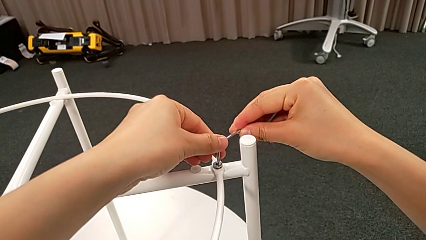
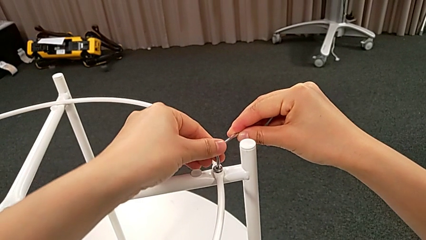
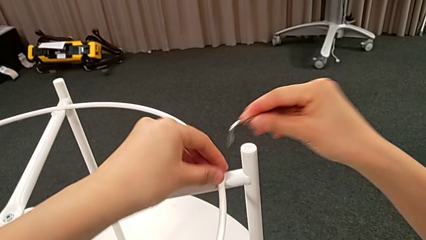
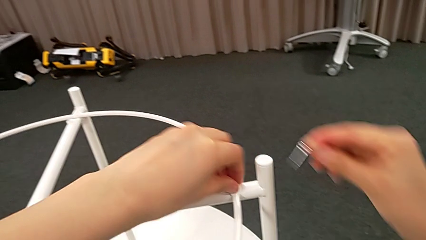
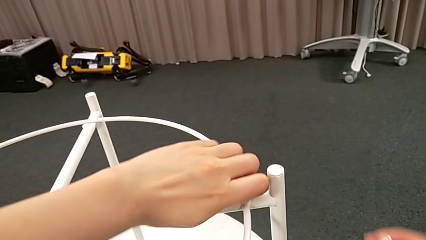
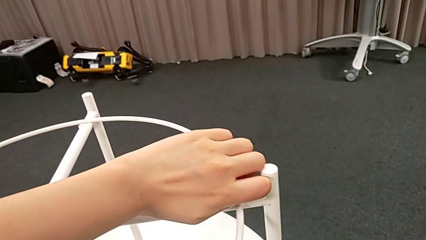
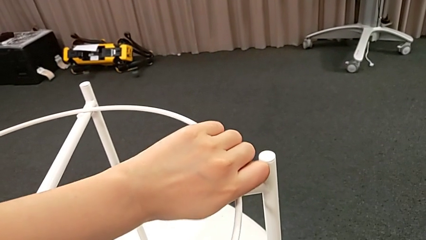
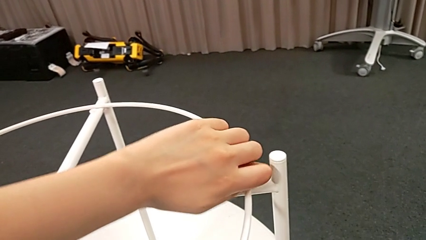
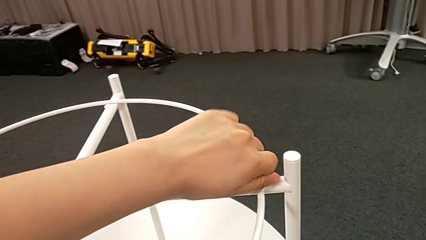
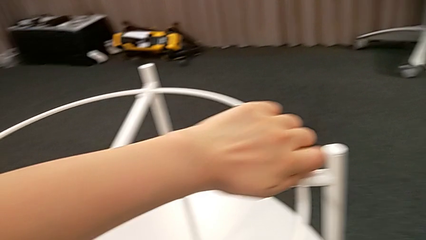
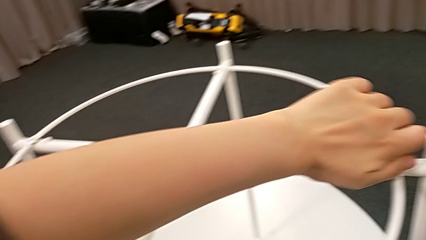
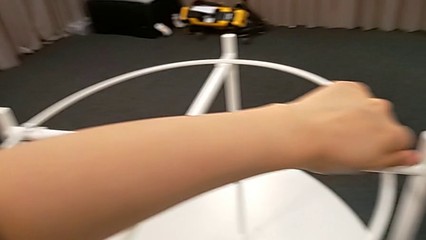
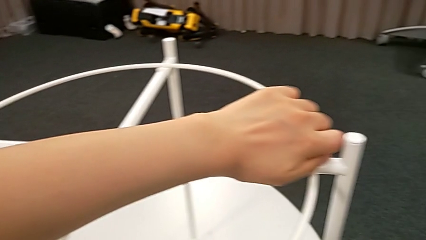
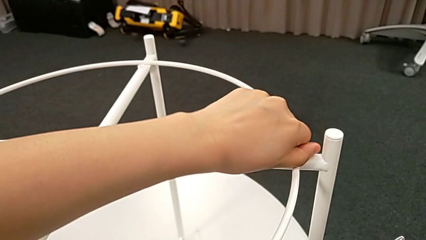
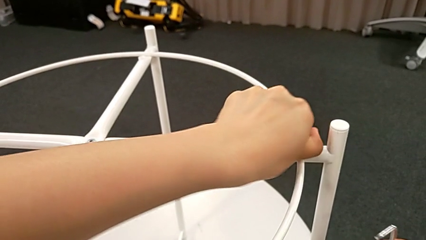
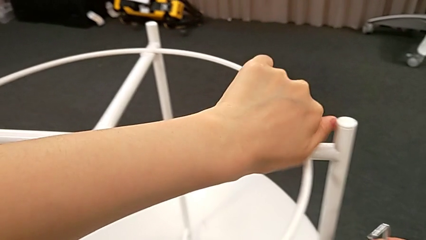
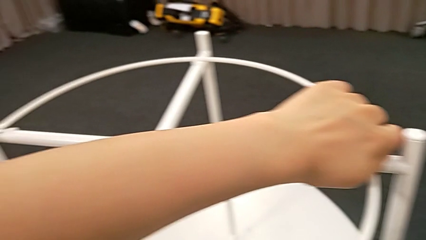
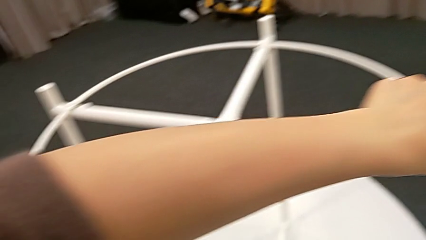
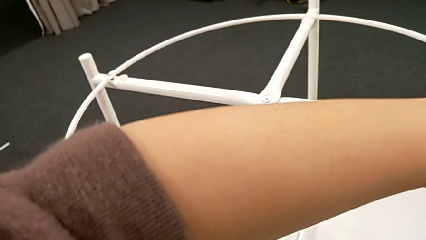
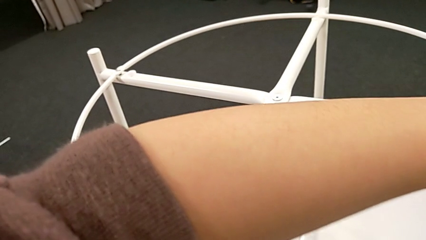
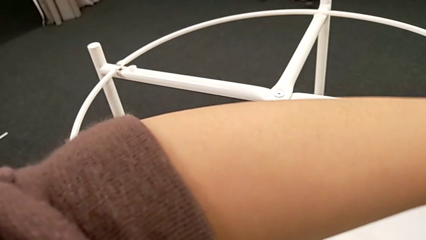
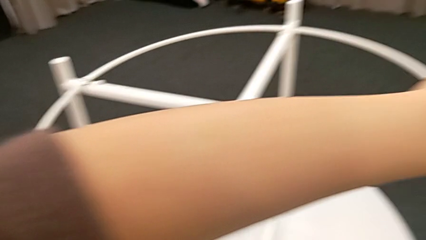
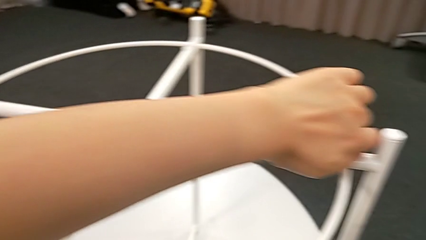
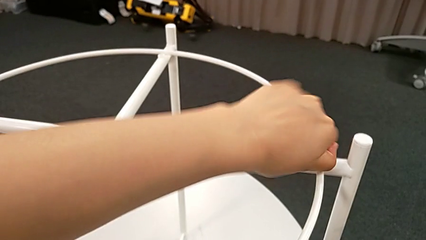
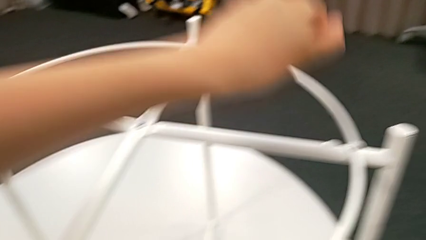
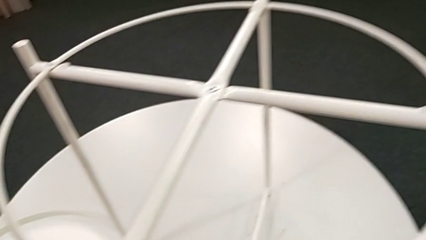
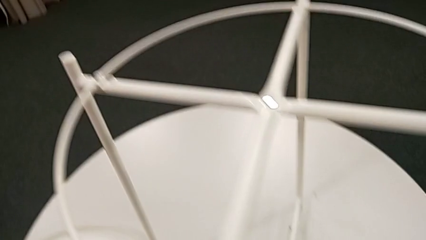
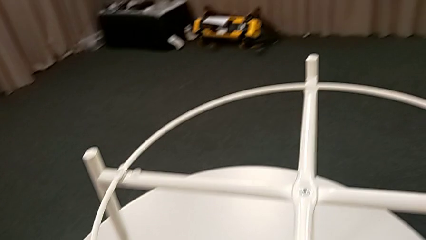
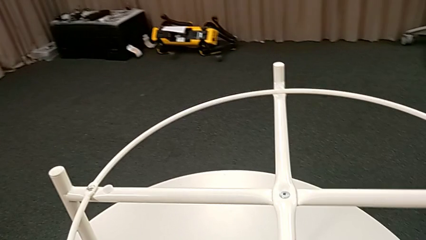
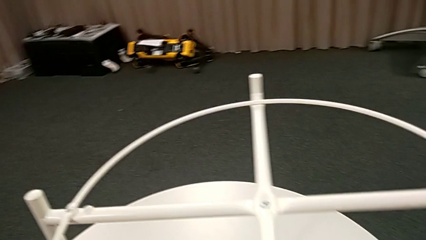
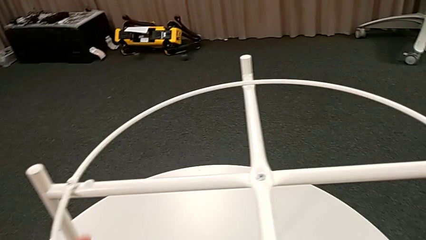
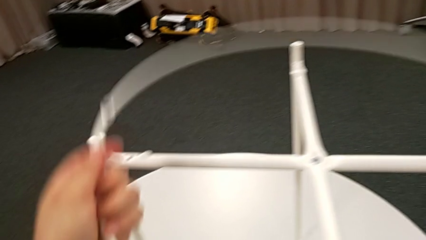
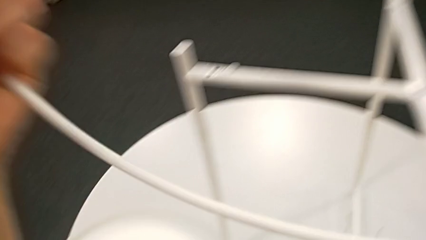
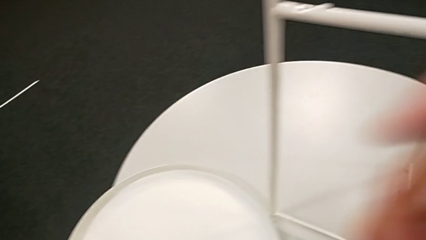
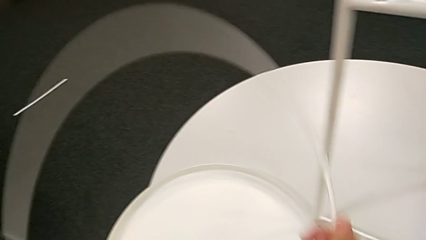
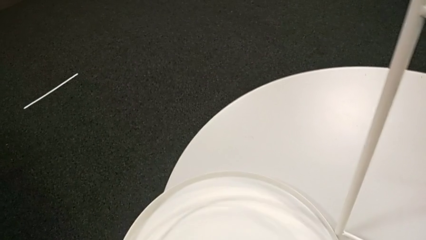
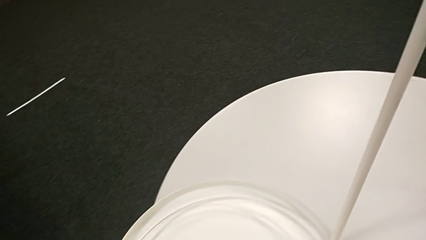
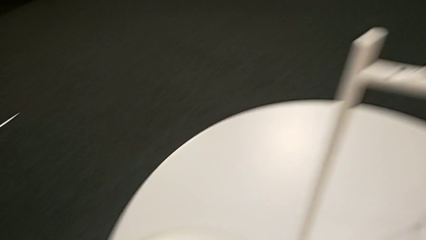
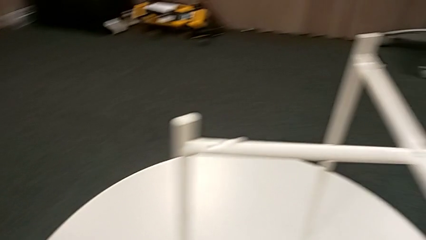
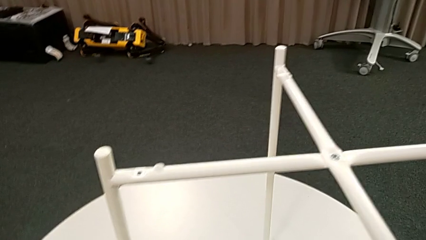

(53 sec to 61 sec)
The camera wearer is unscrewing the second hex socket head. They withdraw the Allen wrench, unscrew the hex socket head, disassemble it, place it, disassemble the circle and place it.

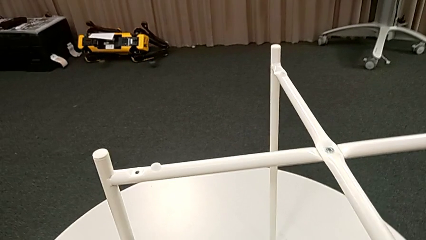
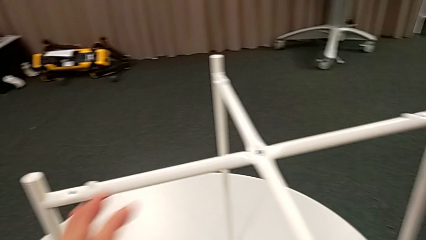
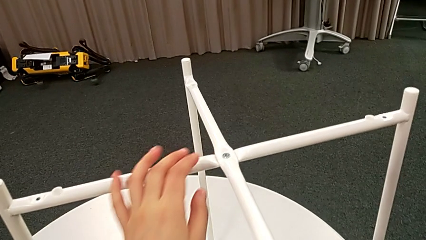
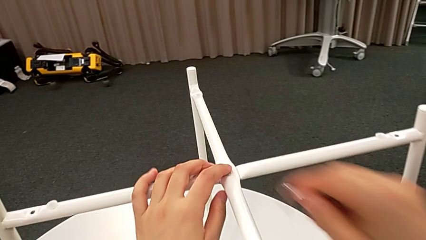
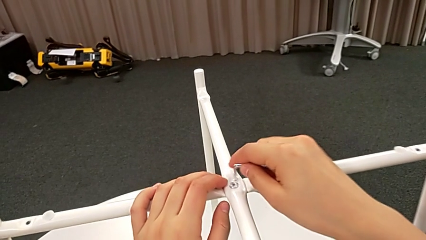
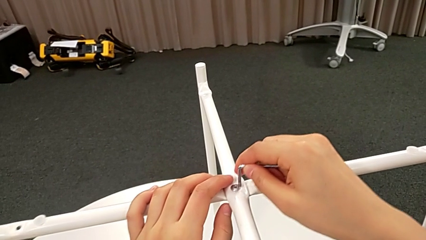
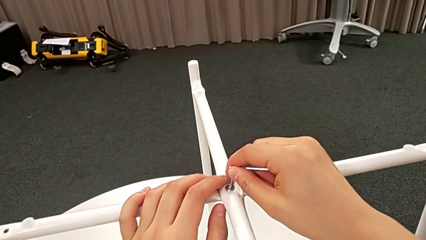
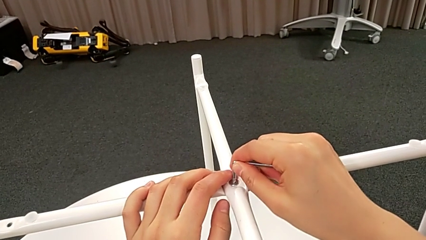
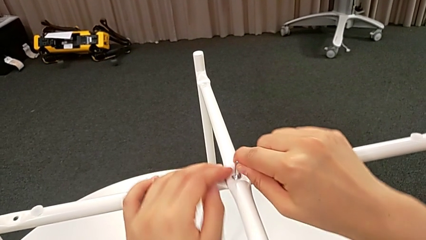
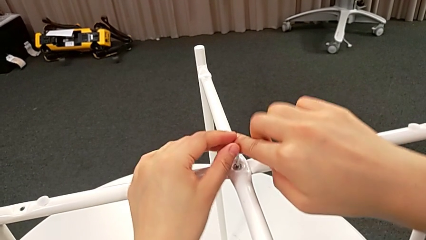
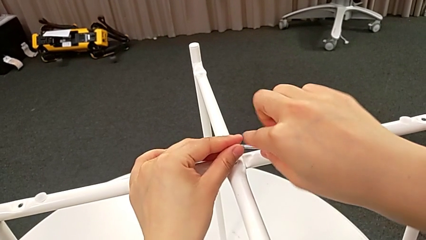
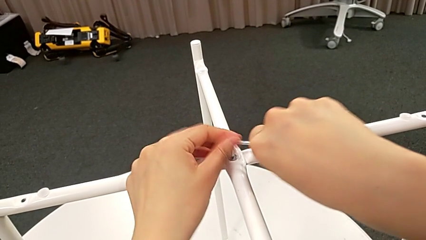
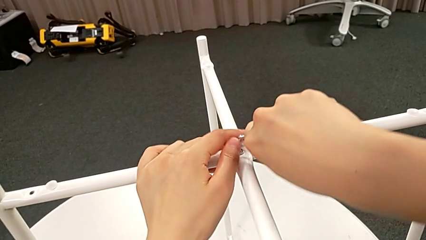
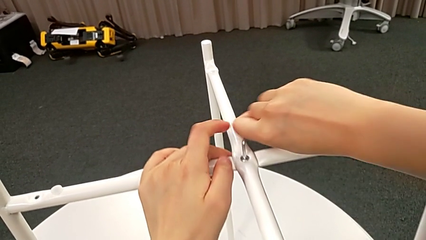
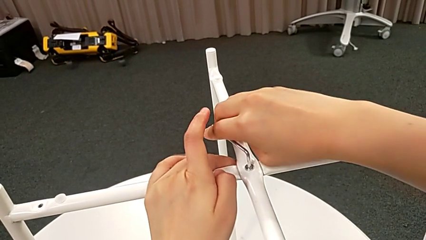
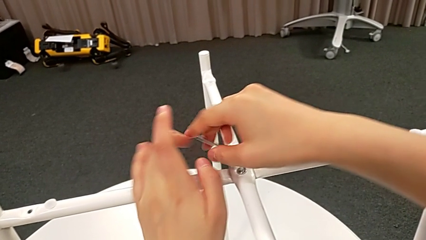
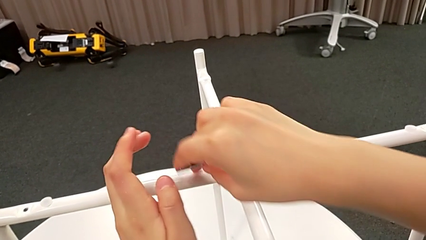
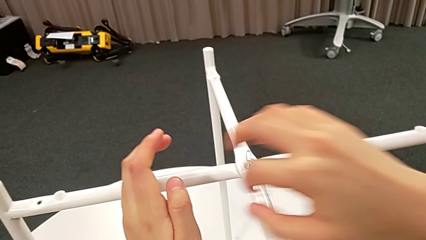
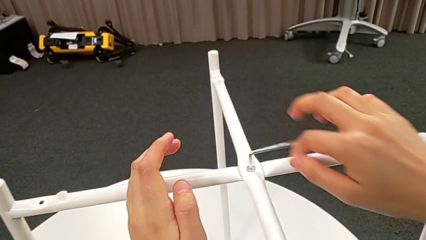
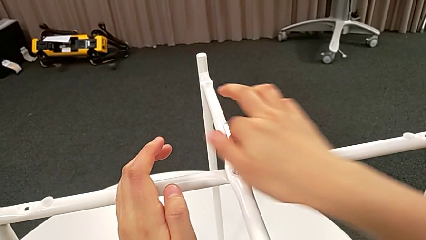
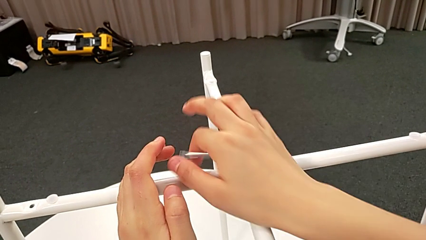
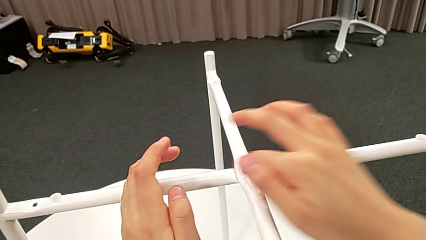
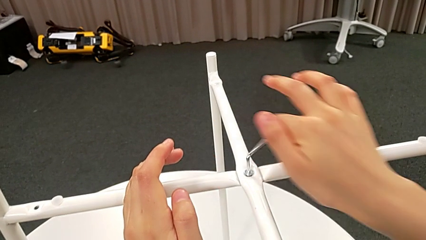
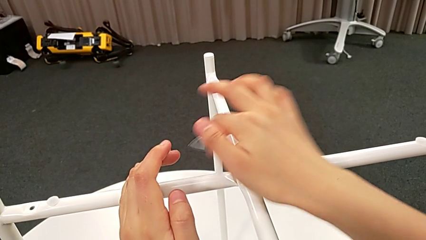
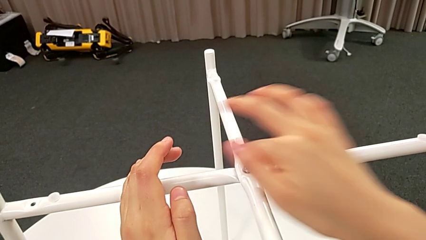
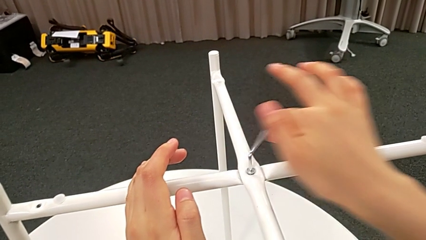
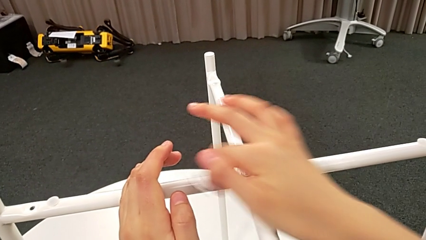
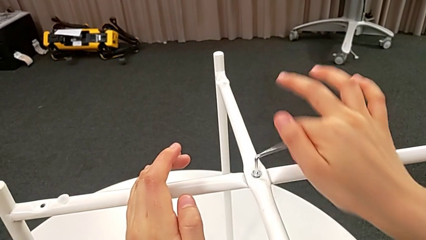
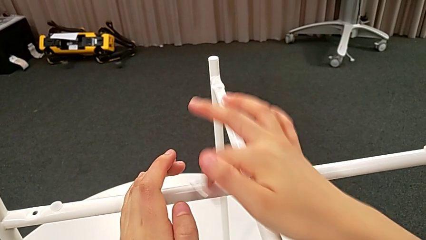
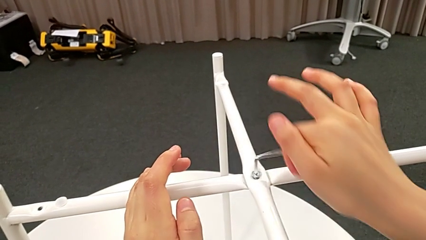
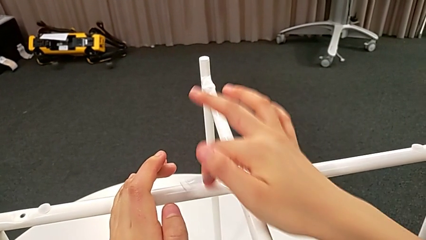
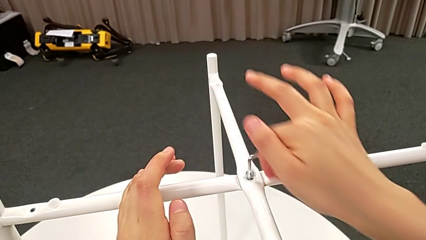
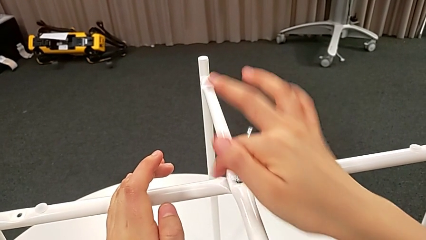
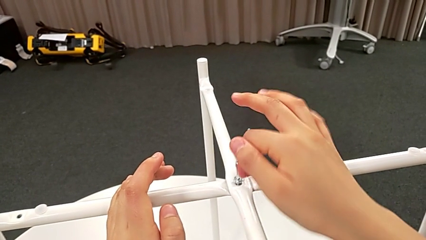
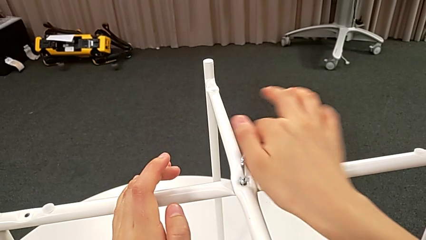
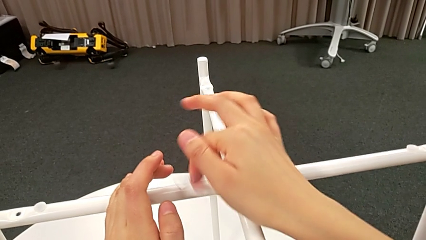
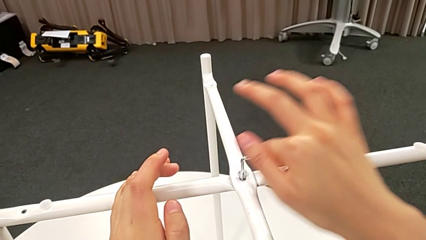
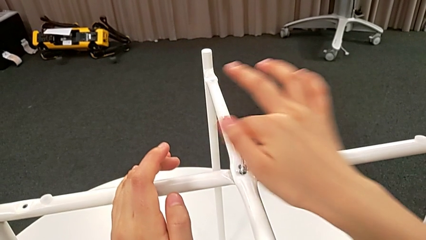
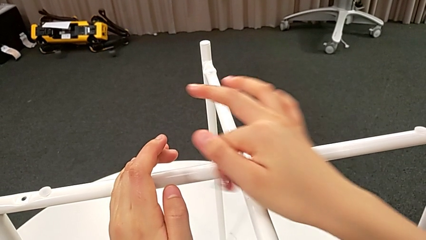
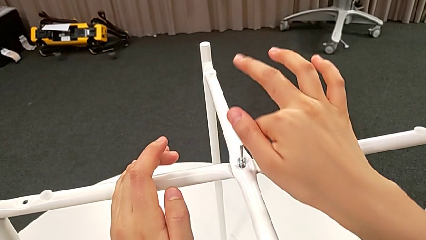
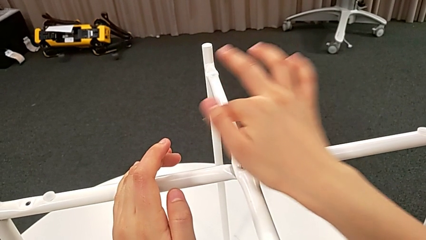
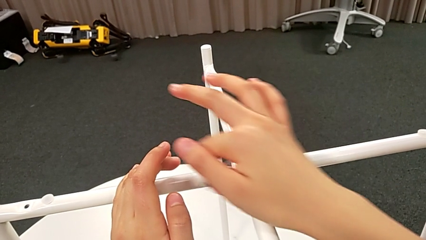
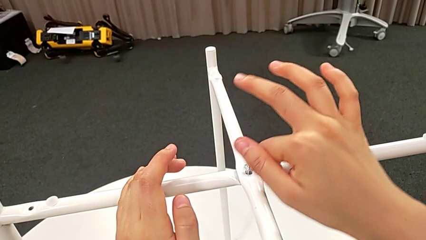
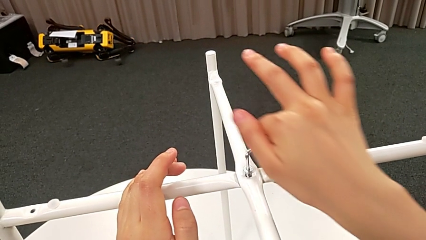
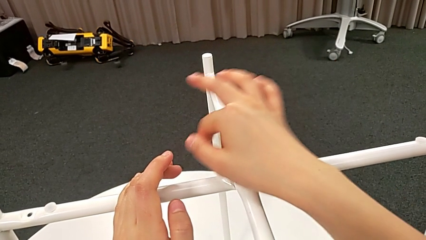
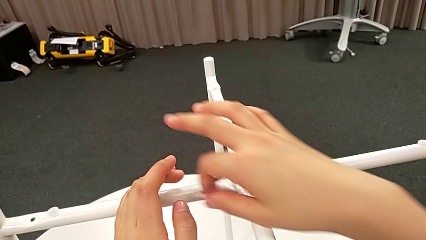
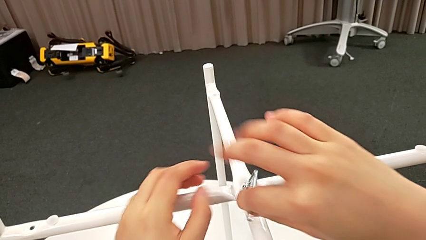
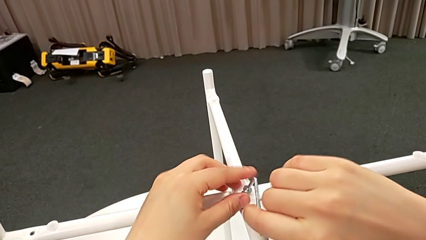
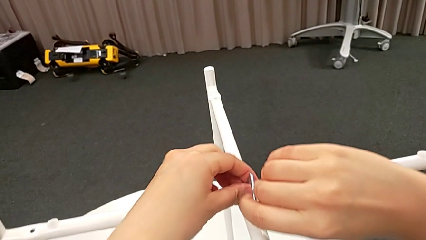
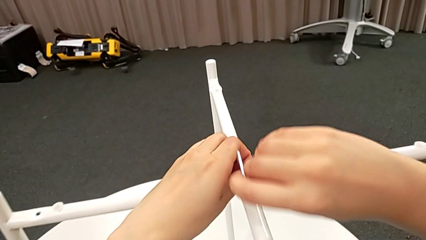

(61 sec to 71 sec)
The camera wearer is unscrewing the top hex socket head. They insert the Allen wrench, unscrew the hex socket head and withdraw the Allen wrench.
